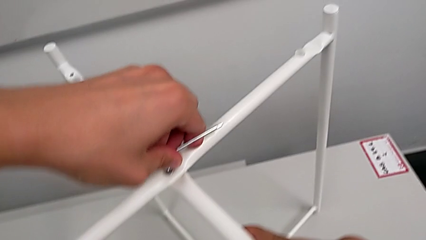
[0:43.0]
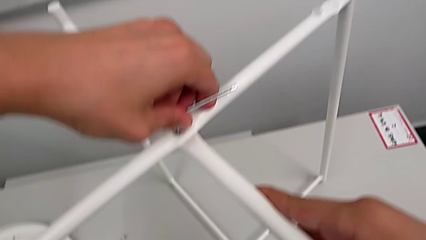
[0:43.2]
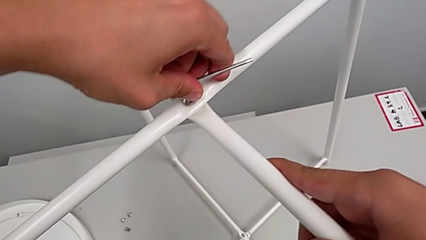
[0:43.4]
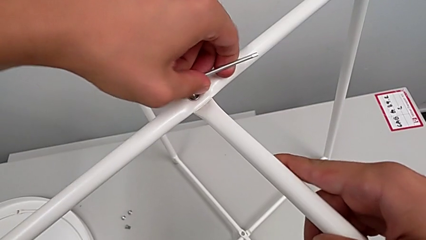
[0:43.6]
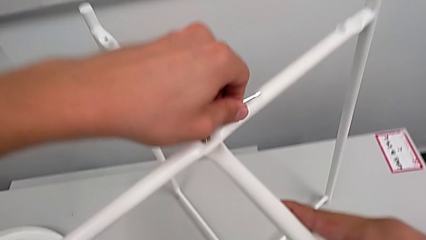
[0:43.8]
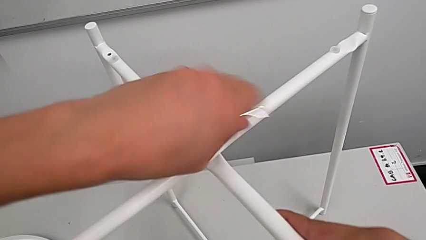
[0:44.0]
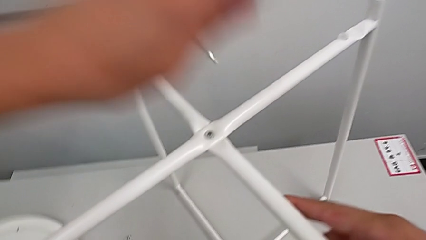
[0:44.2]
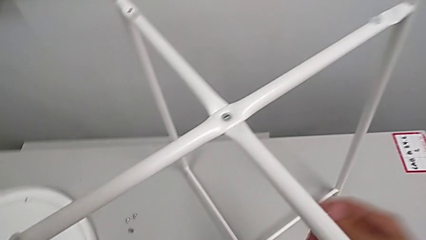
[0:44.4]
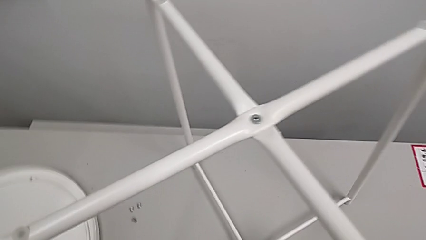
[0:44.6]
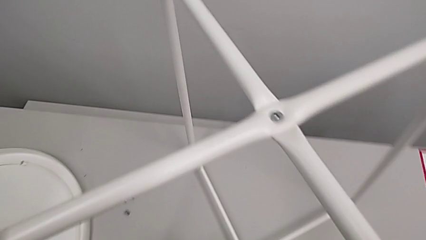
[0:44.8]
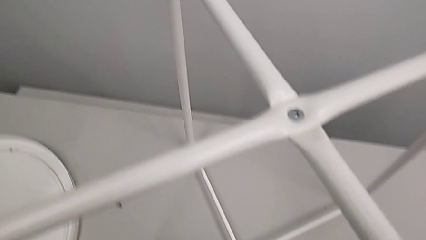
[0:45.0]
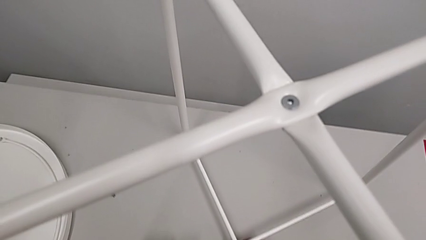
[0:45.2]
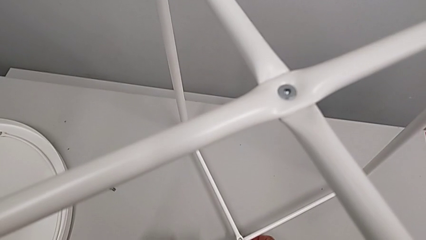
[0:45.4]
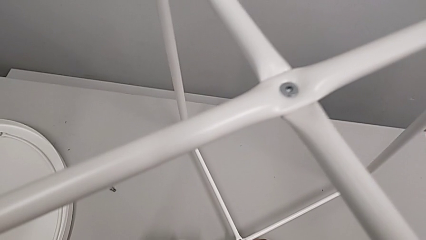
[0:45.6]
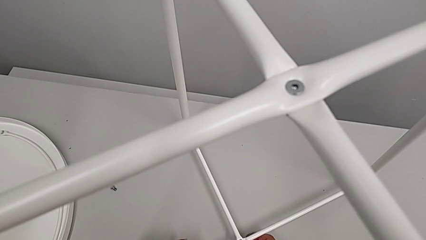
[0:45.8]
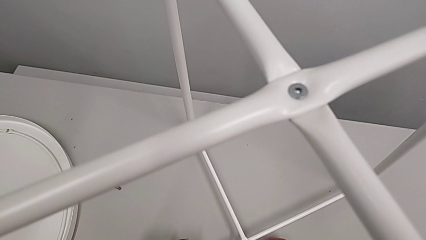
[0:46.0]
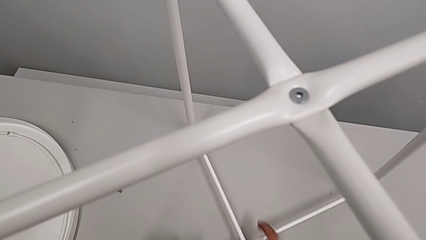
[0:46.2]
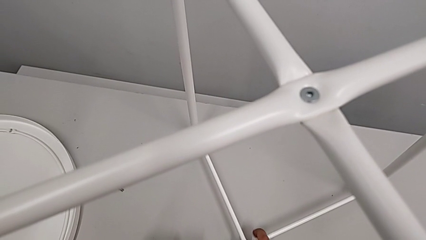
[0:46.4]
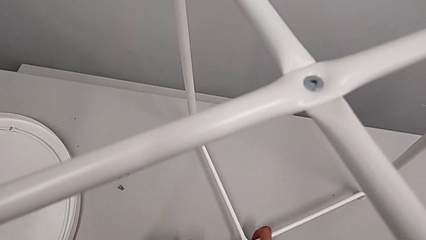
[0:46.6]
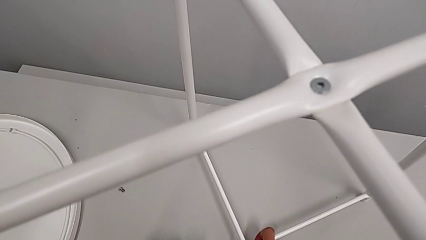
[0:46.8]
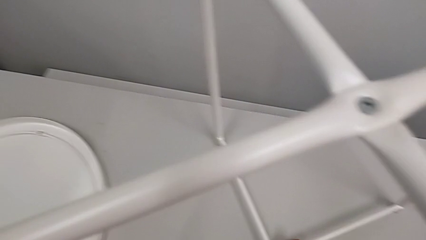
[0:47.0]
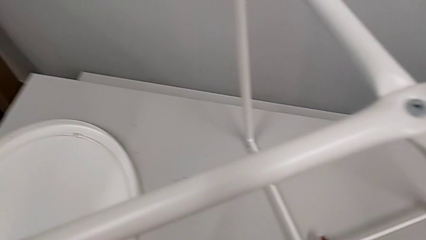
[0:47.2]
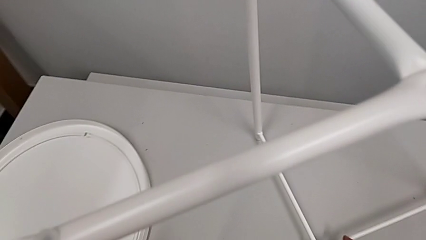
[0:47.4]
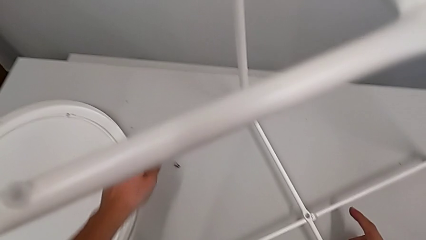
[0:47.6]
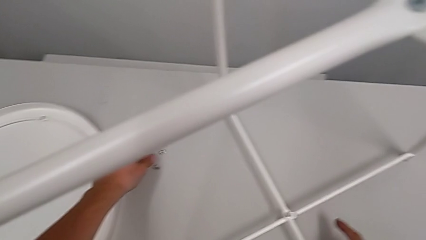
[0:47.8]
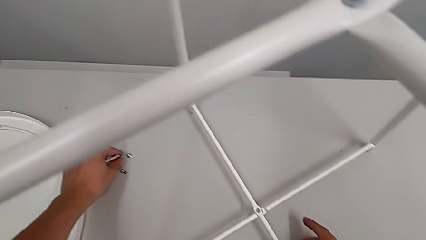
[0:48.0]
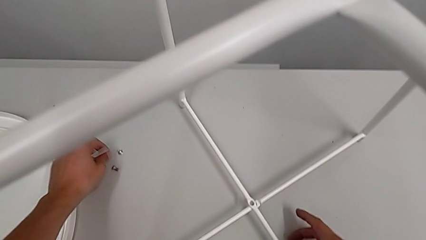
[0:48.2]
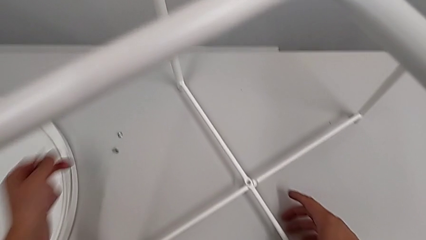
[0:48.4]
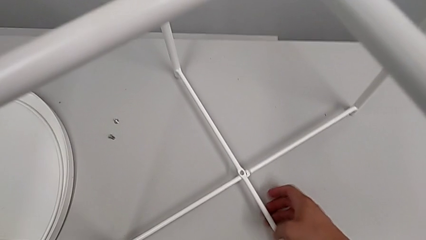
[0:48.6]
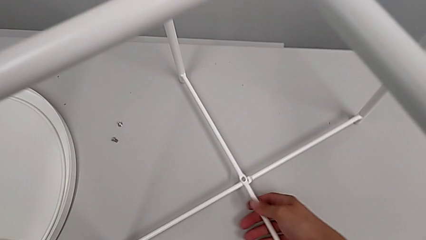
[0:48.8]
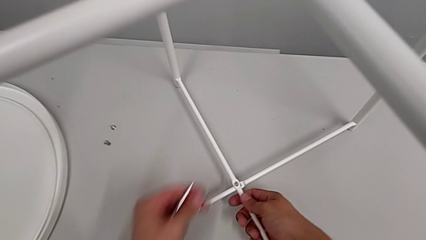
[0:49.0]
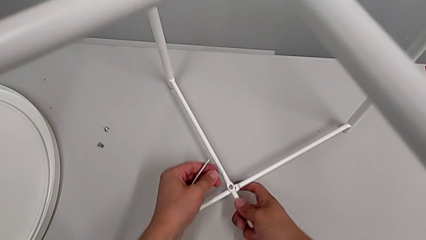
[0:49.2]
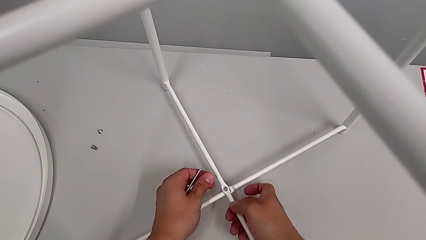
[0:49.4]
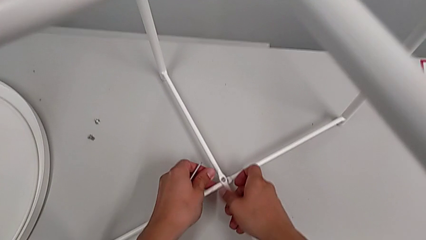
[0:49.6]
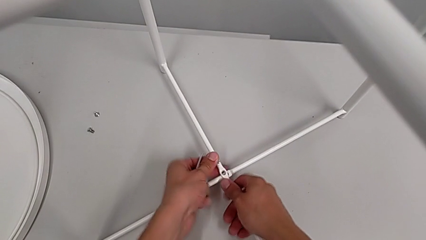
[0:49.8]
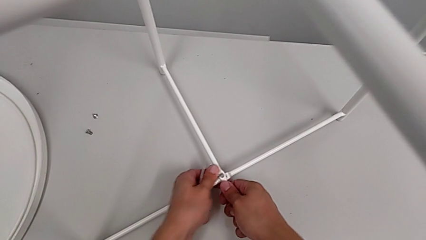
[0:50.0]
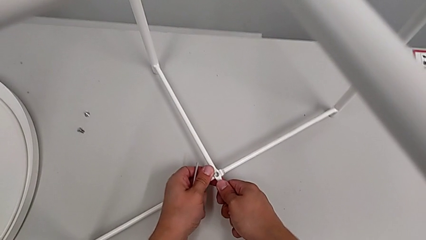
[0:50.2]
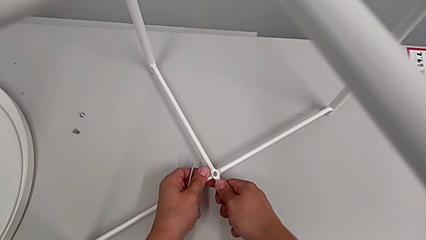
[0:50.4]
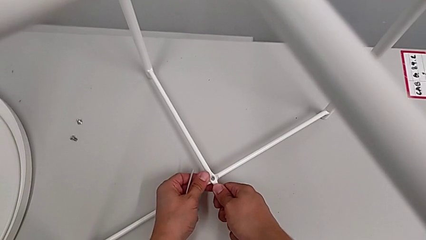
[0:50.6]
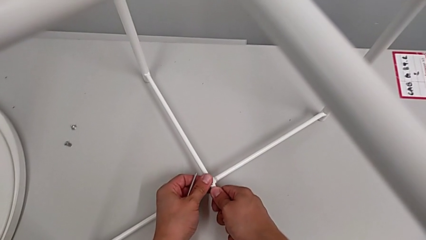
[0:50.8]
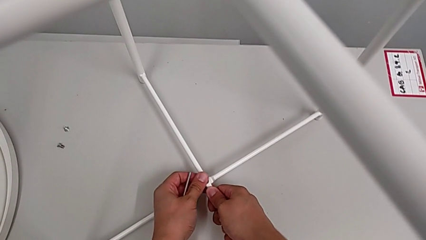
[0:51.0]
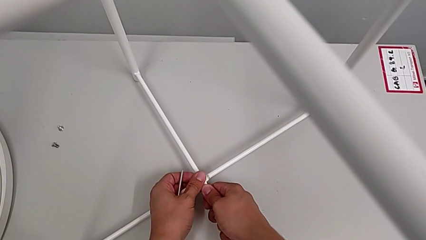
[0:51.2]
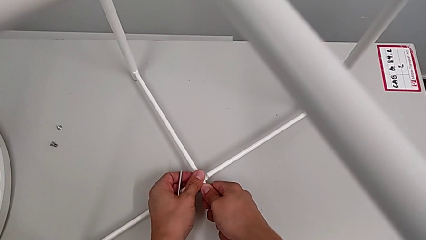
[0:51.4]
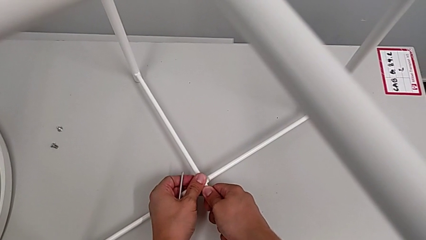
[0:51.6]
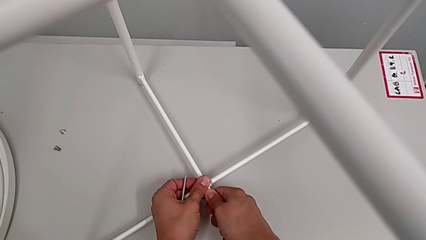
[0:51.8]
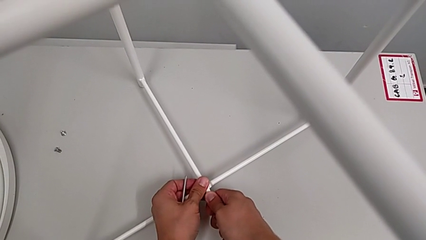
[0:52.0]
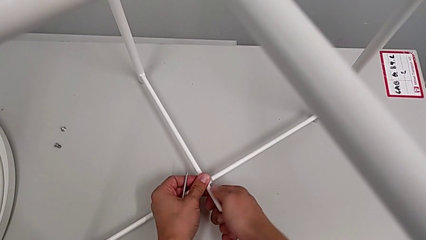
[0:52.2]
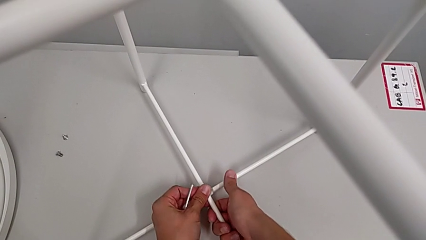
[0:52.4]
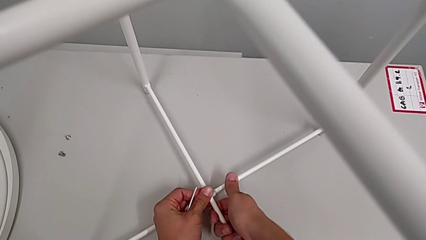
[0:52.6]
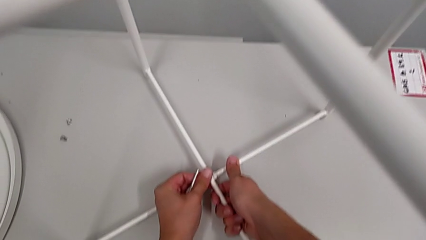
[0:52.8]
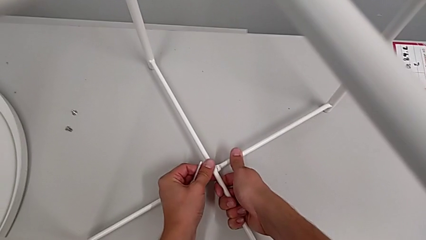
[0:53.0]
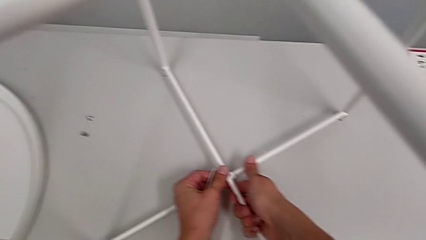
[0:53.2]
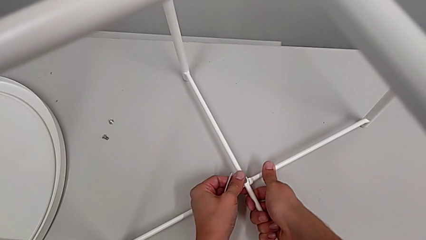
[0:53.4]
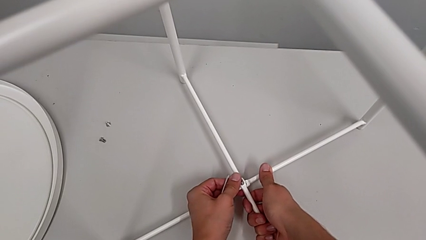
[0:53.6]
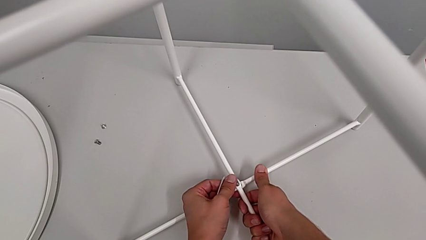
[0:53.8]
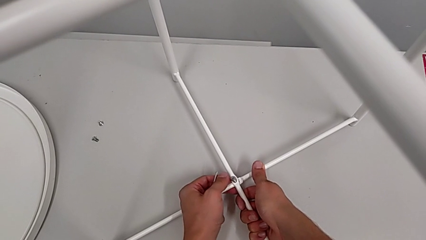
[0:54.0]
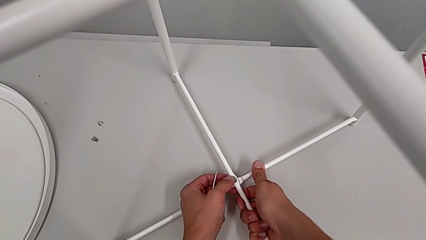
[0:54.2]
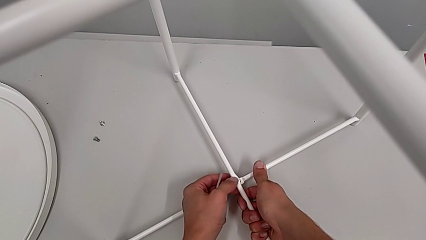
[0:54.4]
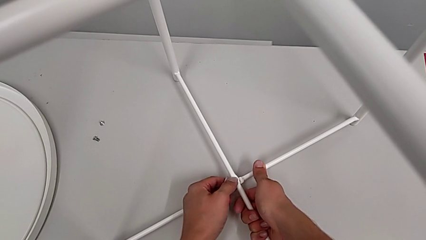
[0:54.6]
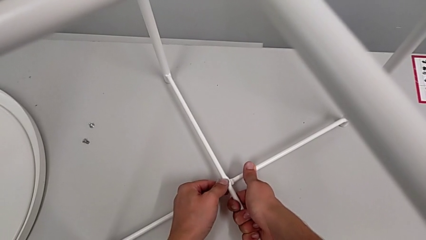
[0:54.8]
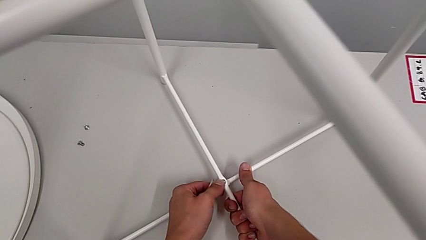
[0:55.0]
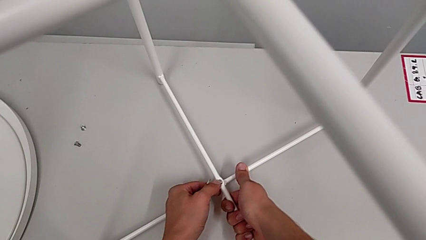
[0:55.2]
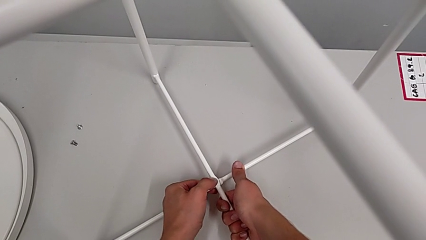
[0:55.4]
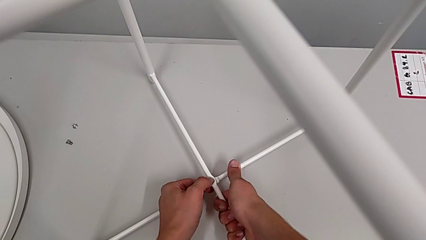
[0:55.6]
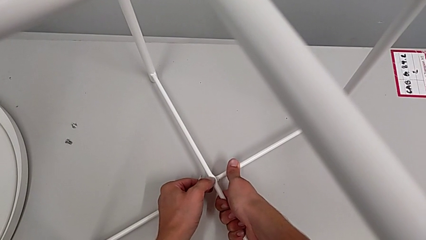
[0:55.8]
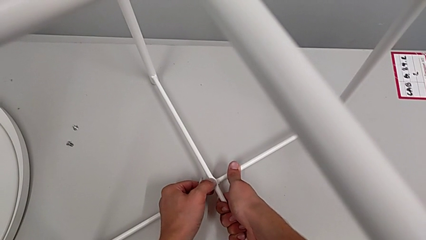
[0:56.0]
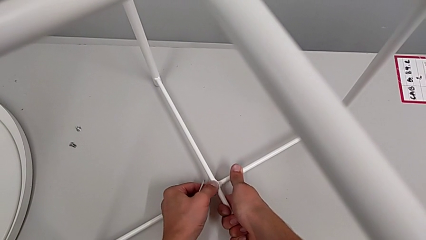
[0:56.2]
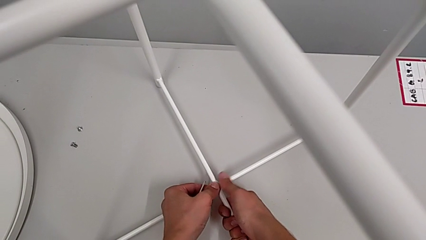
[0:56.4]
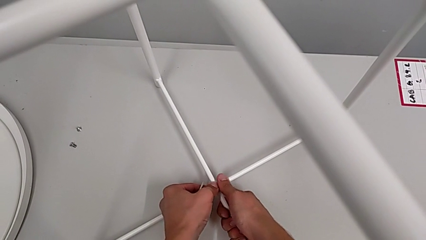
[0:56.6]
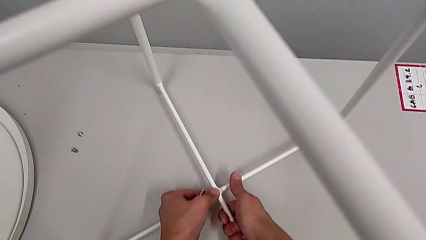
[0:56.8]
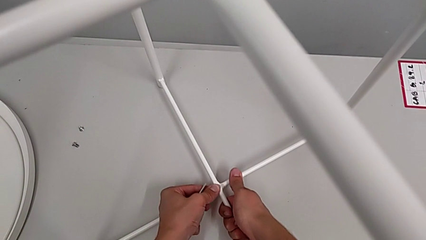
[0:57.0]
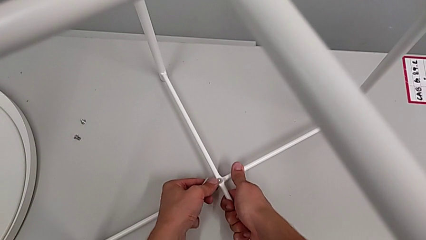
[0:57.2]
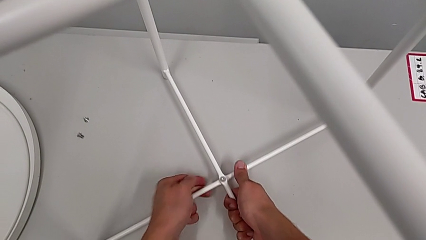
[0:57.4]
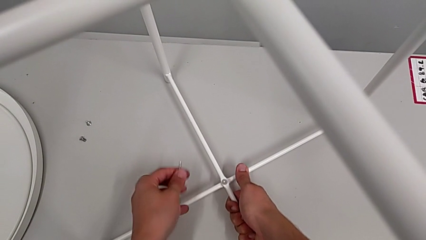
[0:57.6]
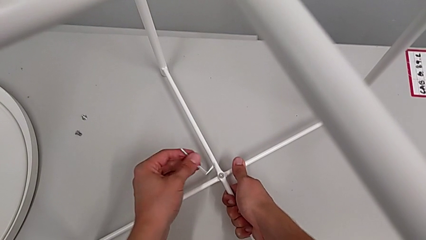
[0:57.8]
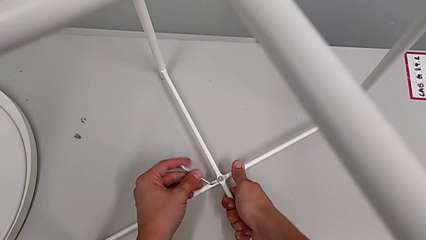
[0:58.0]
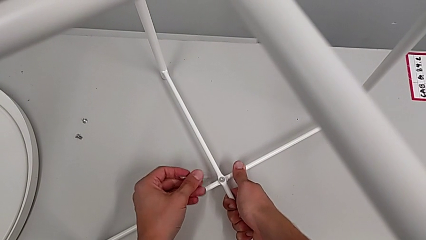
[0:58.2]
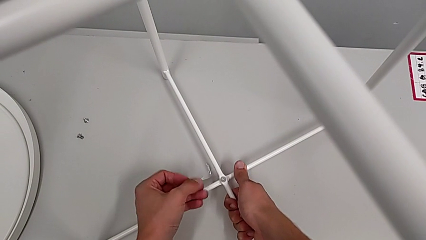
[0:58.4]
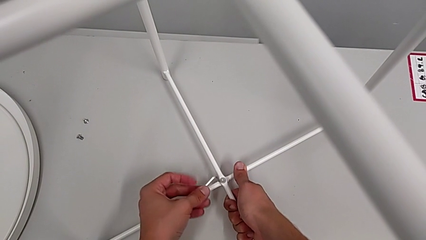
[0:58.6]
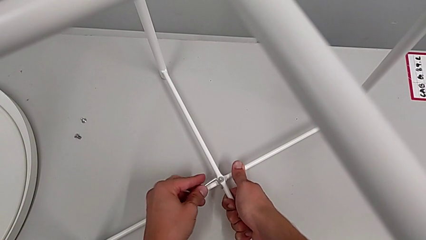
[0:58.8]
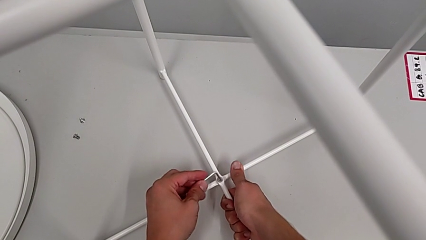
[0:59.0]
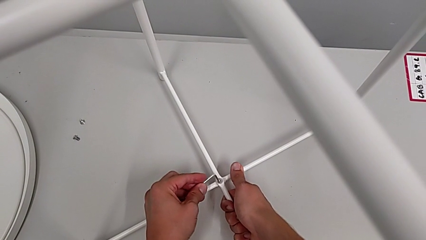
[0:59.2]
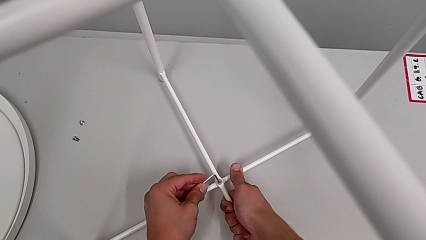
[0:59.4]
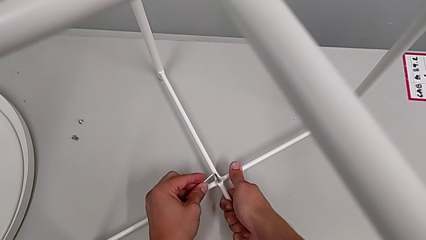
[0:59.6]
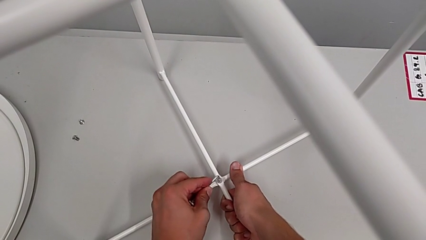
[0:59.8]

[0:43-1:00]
The camera wearer is assembling the legs. They withdraw the Allen wrench, align the leg, grab the hex socket head, align the leg, insert the hex socket head, align it, rotate the Allen wrench and insert it.
